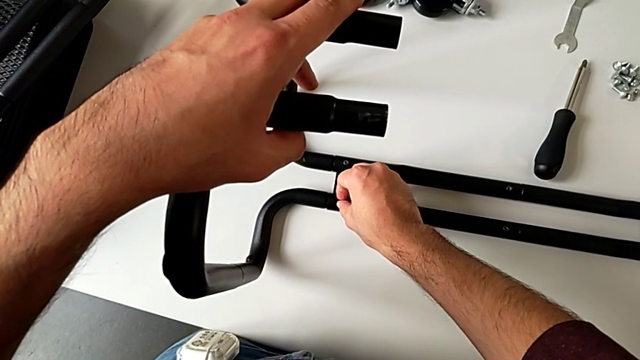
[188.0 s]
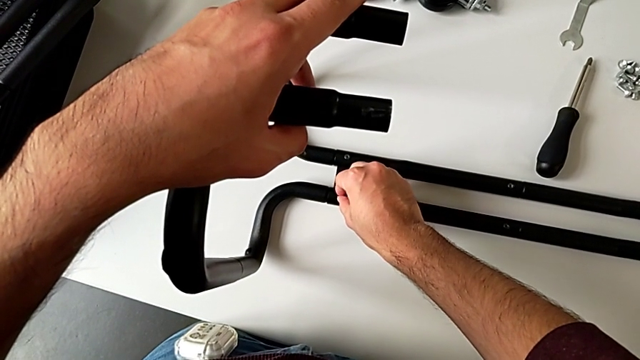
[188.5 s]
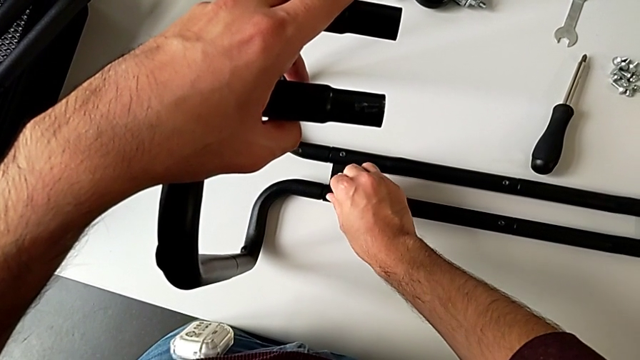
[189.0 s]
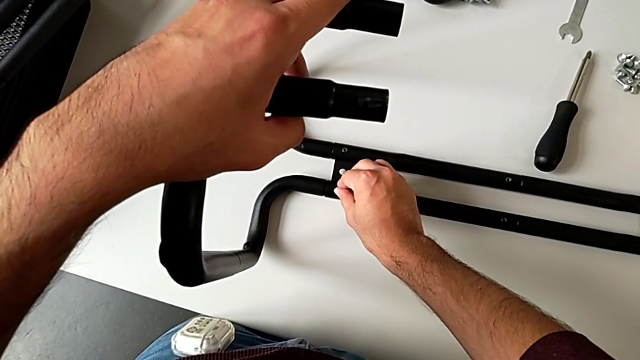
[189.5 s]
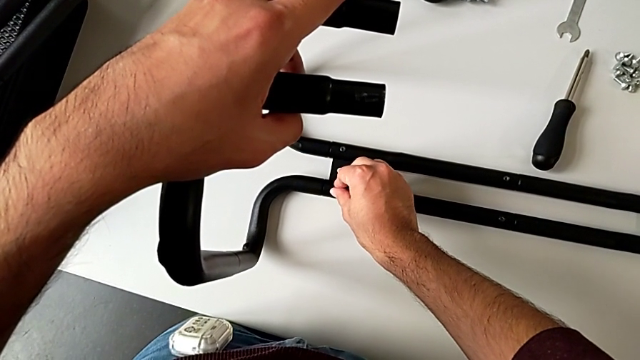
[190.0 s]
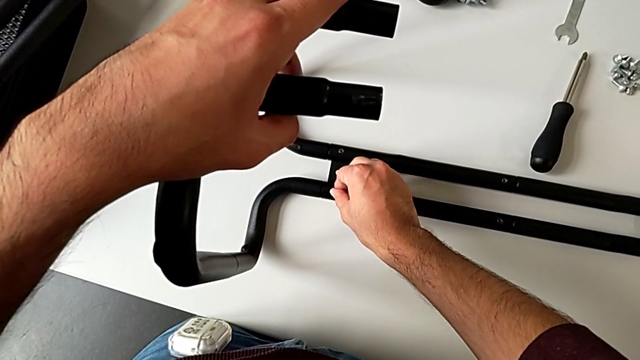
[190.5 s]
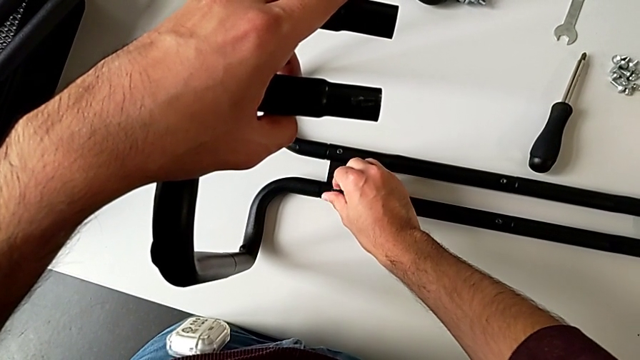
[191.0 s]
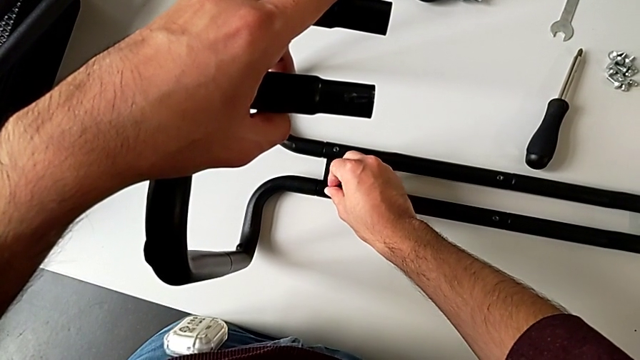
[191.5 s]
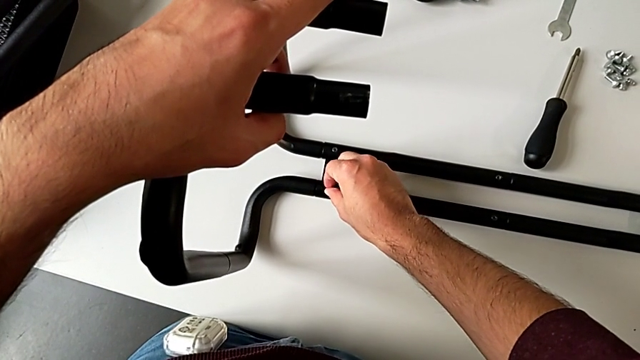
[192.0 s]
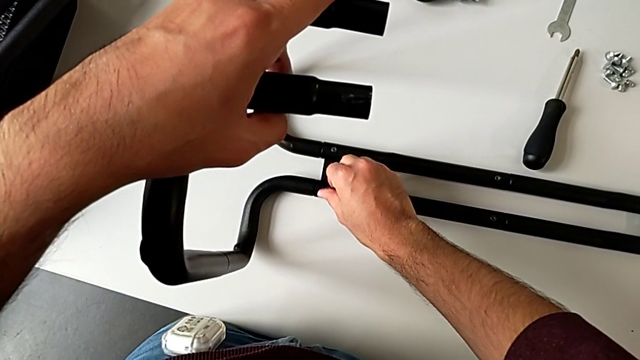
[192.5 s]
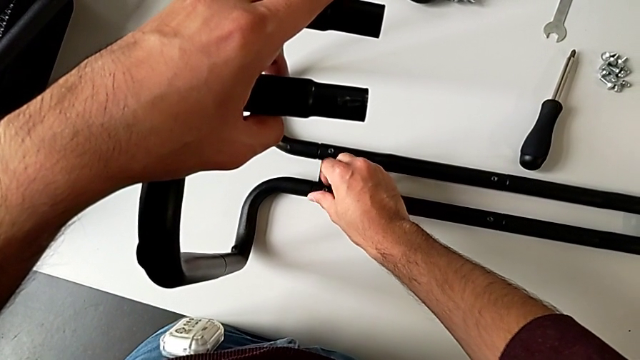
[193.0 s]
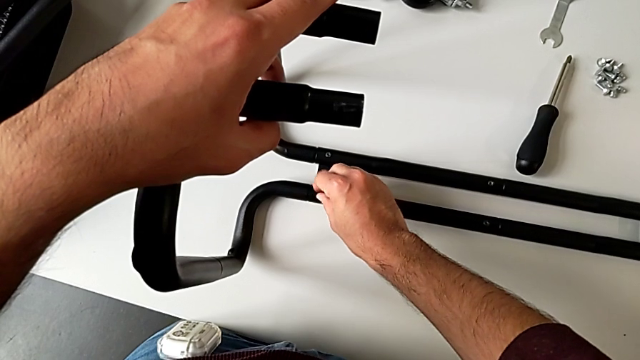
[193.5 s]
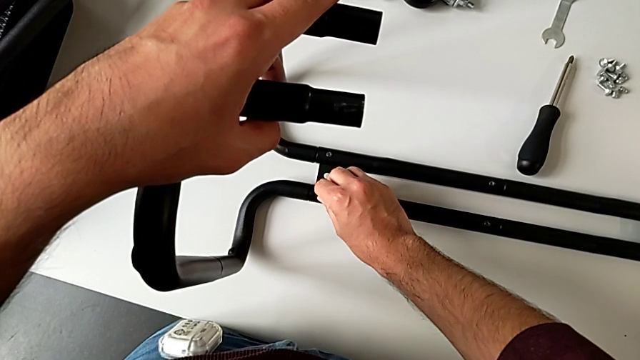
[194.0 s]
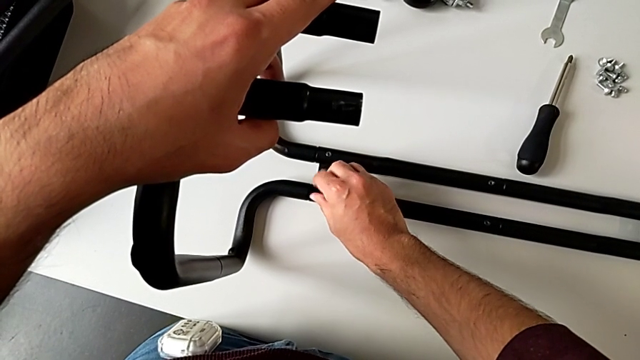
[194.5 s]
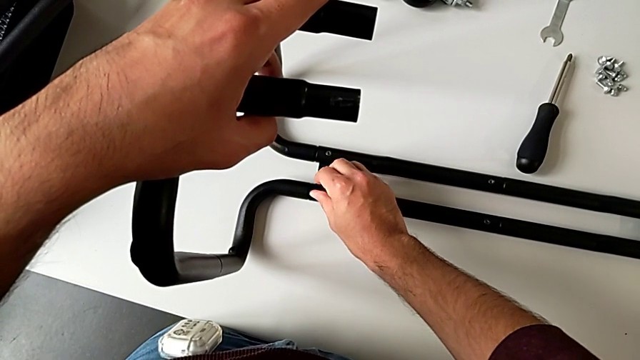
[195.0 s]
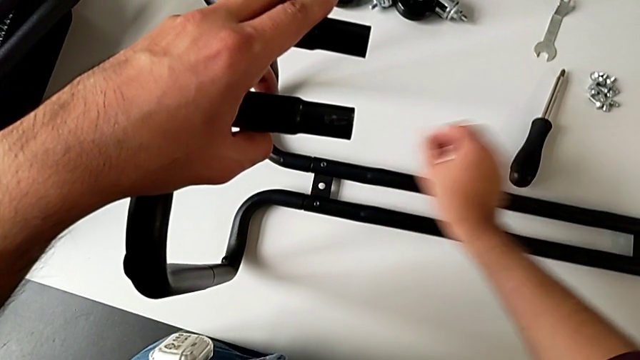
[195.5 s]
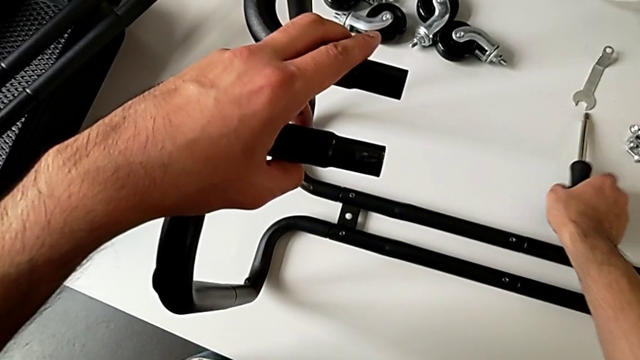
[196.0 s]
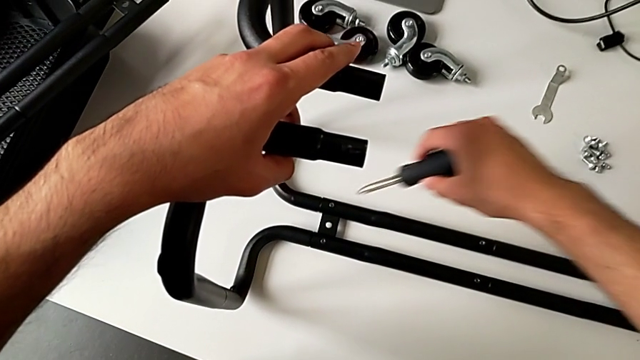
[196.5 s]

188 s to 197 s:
The camera wearer is assembling the sidebars with the base frame. They keep screwing the hexagon cap nut and grab the screwdriver.

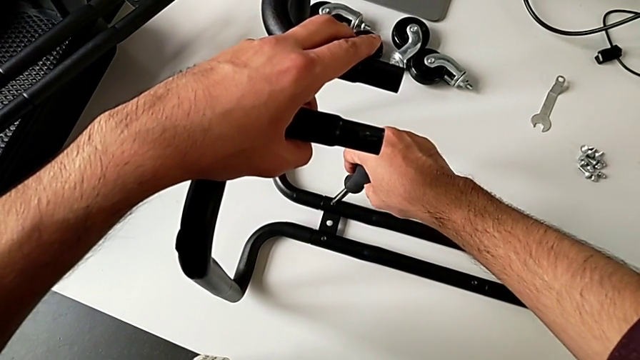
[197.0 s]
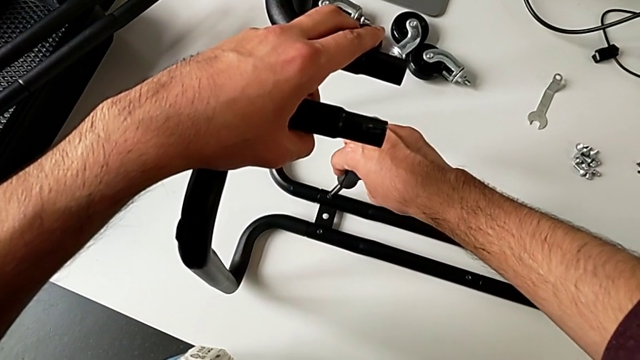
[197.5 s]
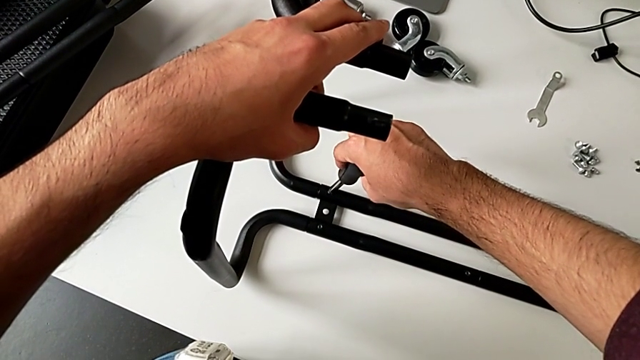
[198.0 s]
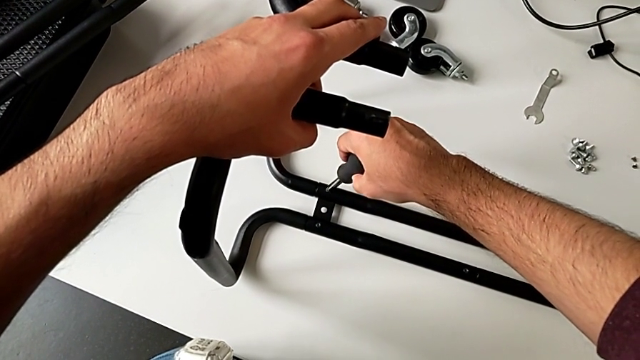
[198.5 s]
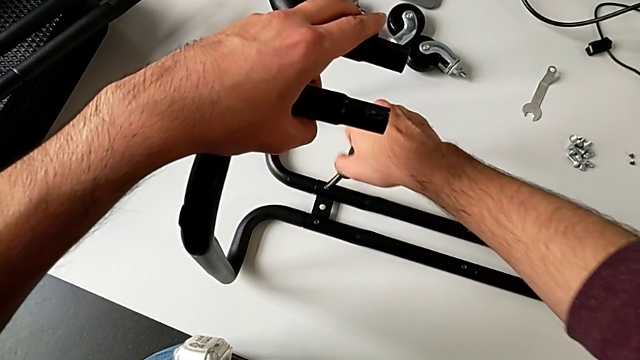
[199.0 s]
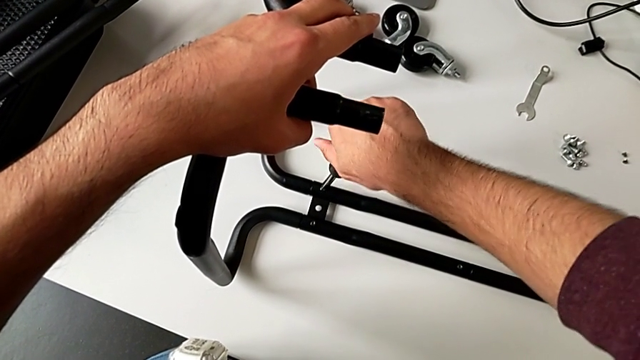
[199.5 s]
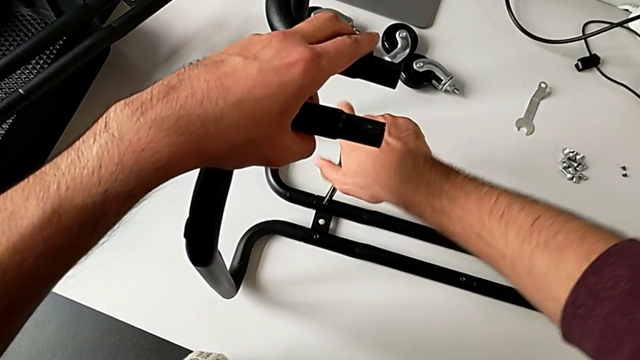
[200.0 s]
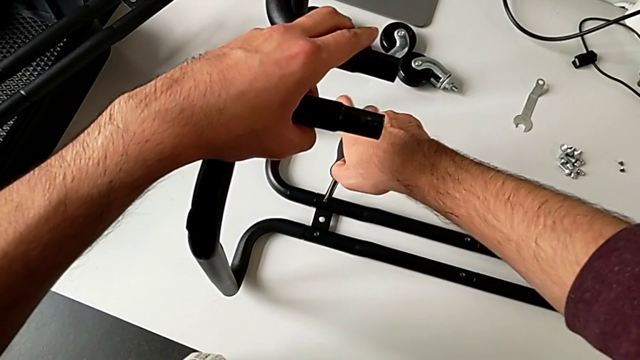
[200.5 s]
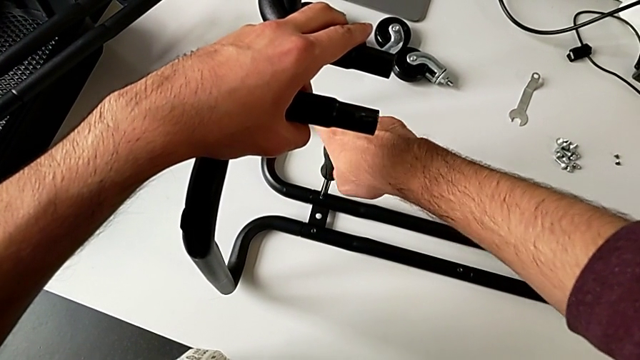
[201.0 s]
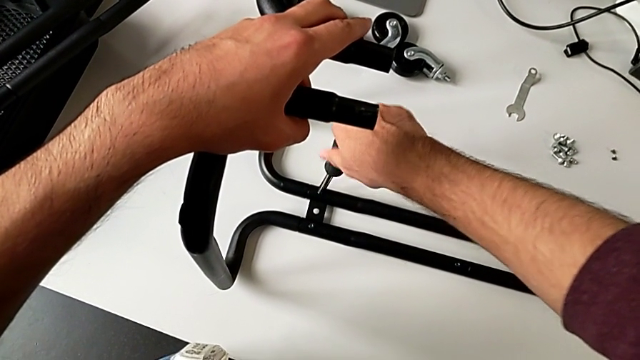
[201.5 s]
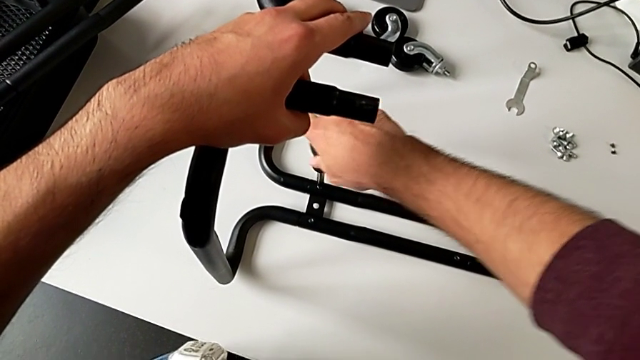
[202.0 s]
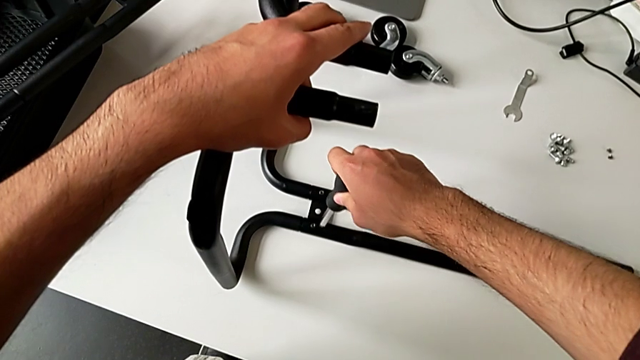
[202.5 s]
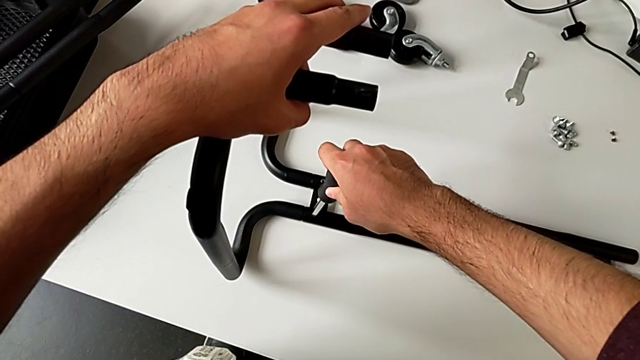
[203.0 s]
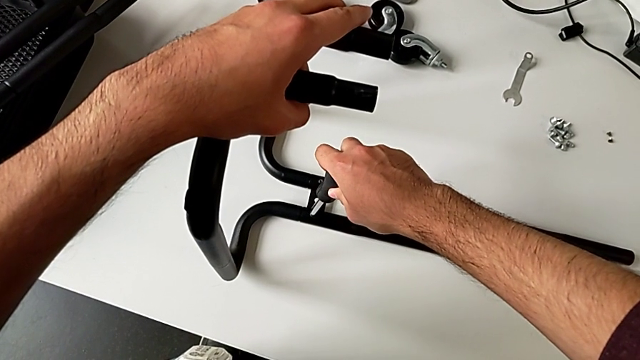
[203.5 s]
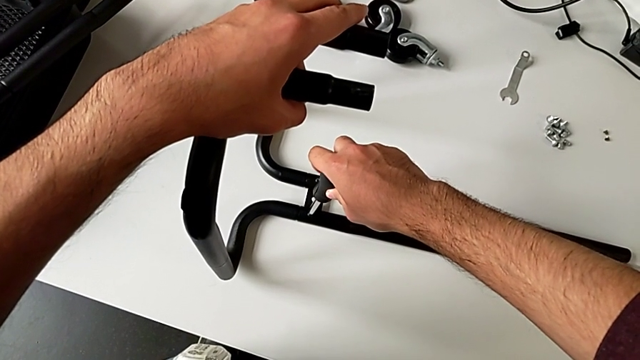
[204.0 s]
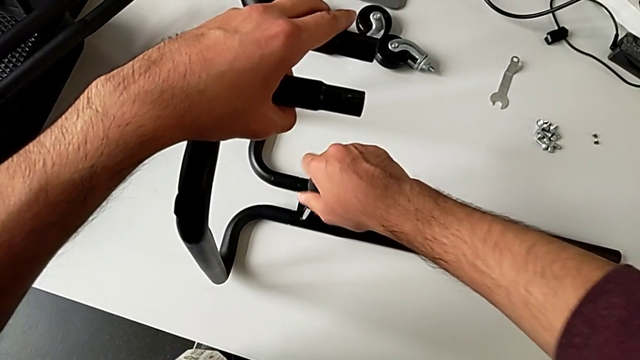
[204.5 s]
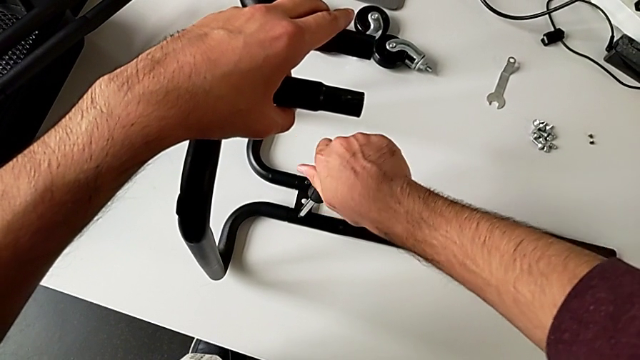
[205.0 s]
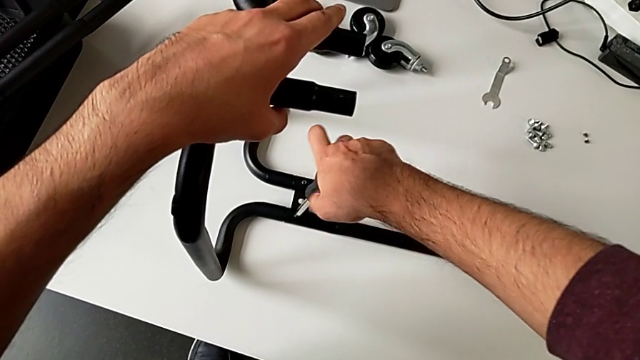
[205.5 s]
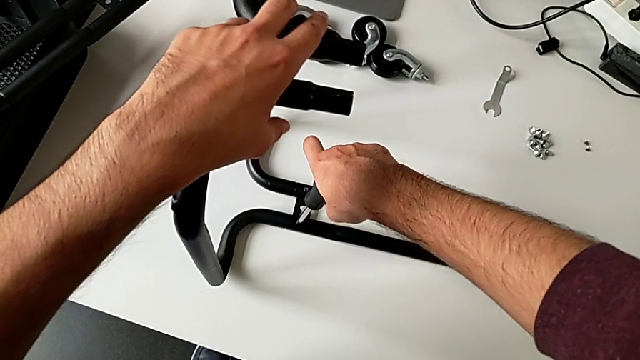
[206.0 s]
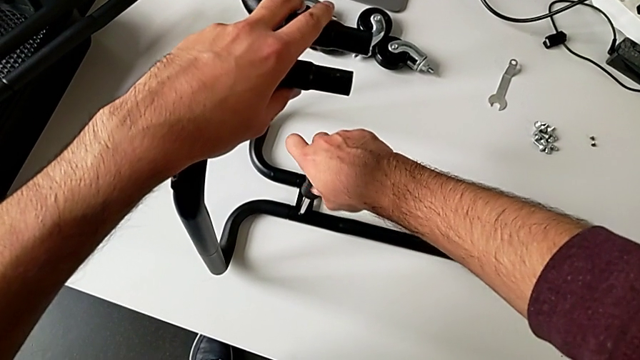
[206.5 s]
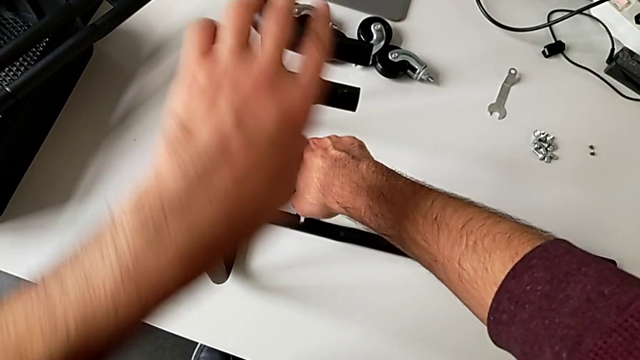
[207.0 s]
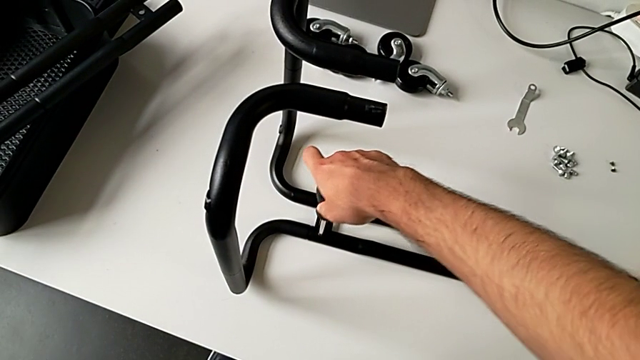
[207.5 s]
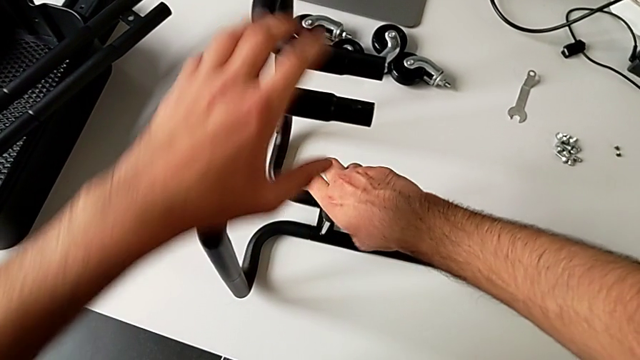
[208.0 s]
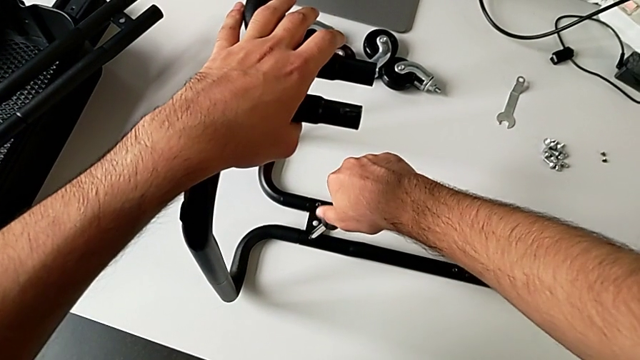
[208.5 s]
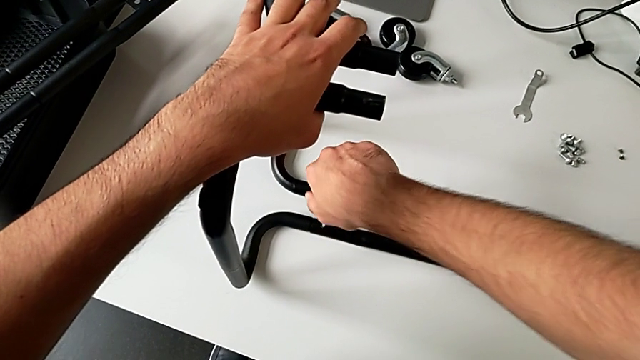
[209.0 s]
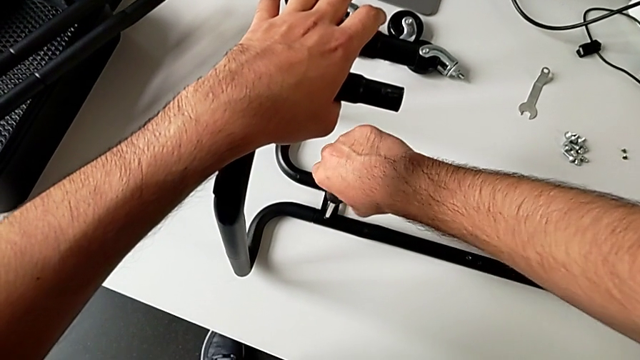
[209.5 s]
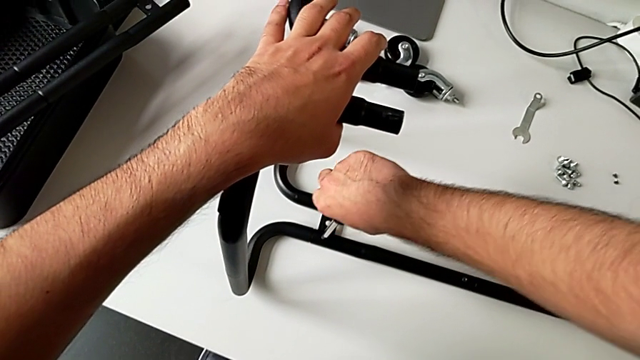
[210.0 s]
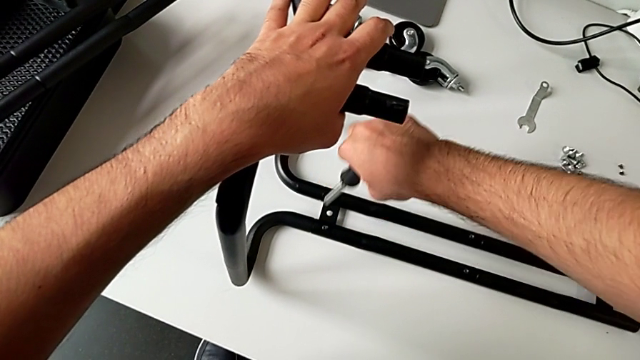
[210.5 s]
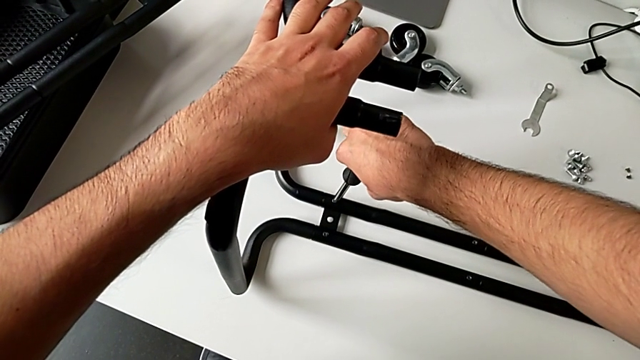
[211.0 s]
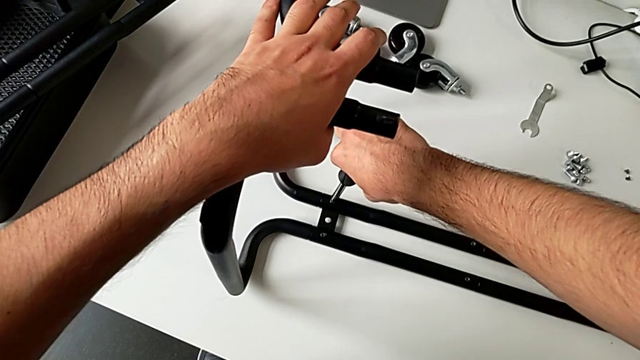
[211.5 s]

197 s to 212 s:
The camera wearer is assembling the sidebars with the base frame. They keep screwing the hexagon cap nut and begin to screw it further.
